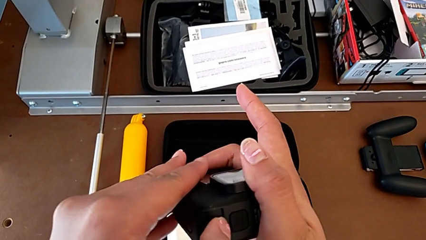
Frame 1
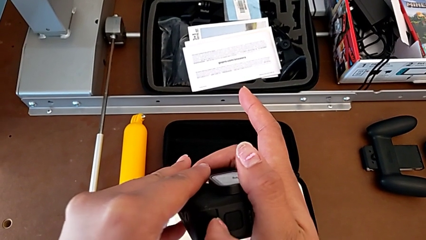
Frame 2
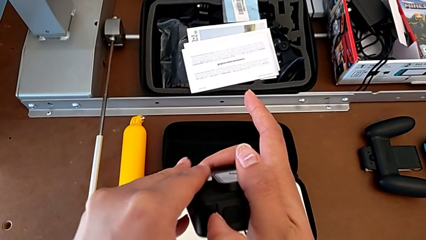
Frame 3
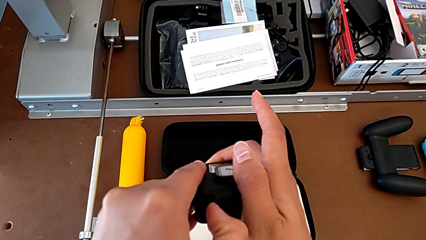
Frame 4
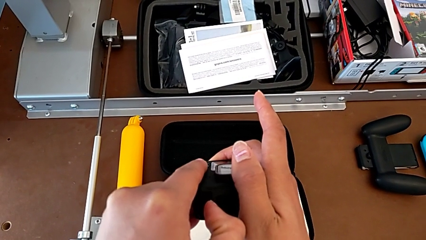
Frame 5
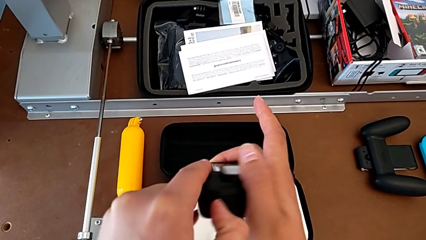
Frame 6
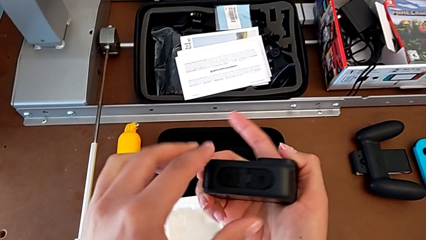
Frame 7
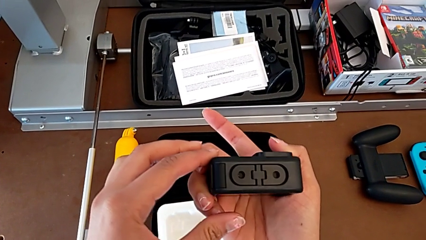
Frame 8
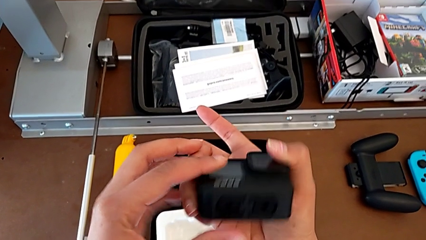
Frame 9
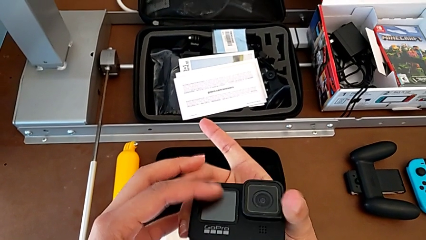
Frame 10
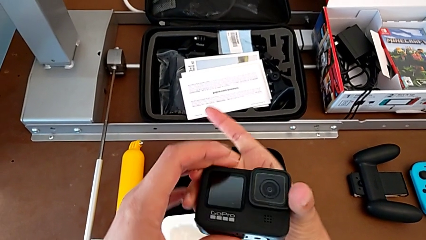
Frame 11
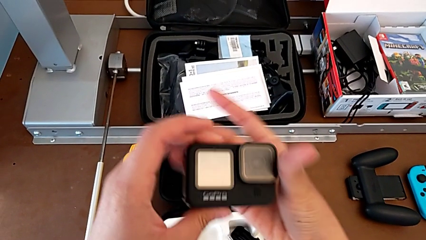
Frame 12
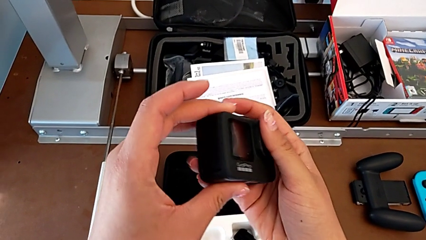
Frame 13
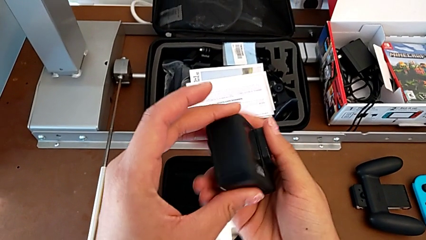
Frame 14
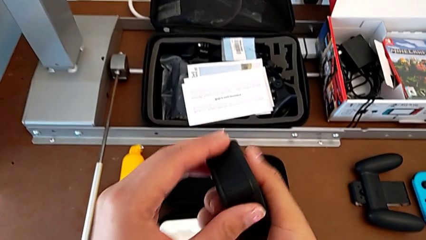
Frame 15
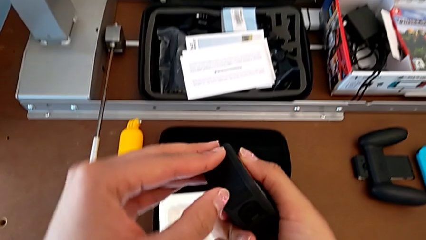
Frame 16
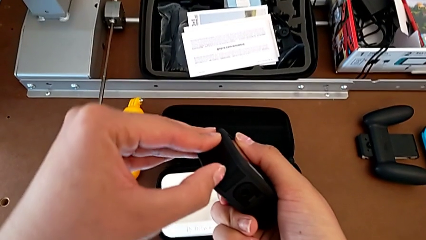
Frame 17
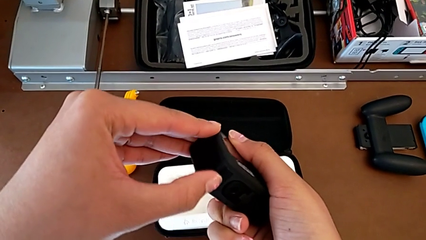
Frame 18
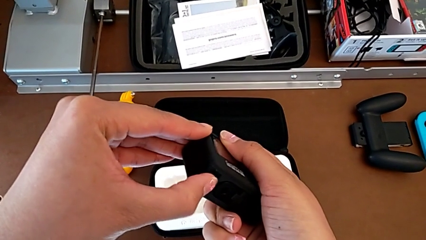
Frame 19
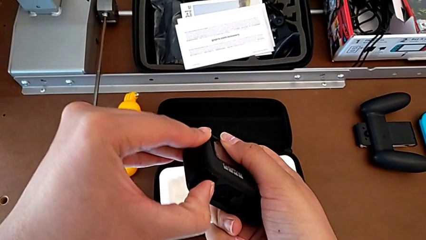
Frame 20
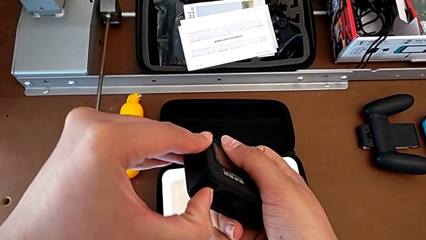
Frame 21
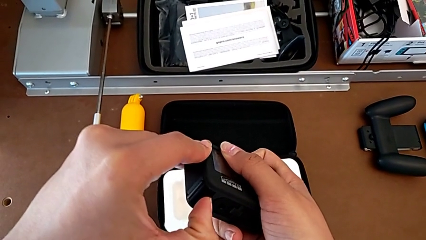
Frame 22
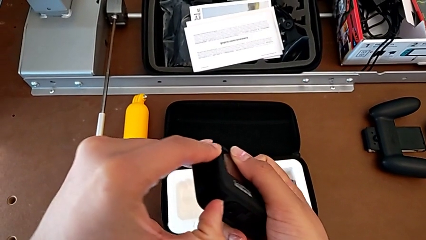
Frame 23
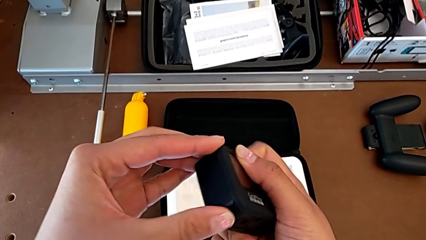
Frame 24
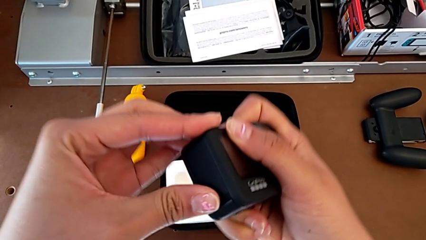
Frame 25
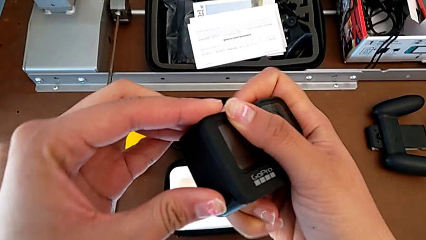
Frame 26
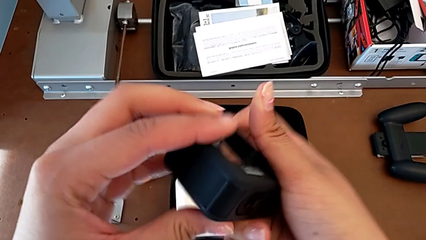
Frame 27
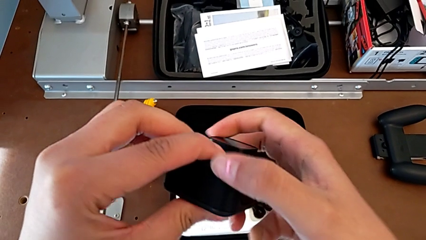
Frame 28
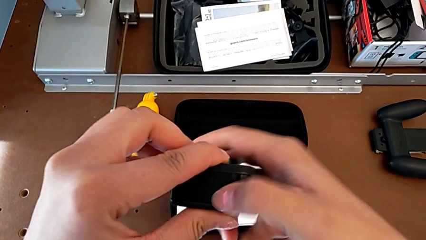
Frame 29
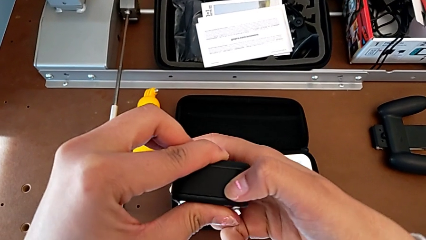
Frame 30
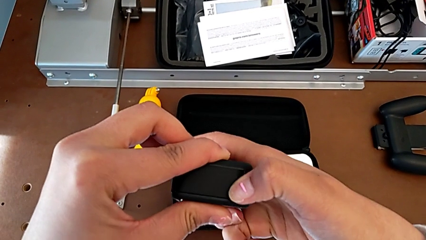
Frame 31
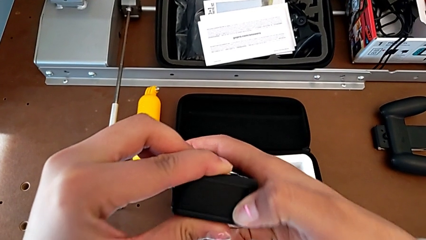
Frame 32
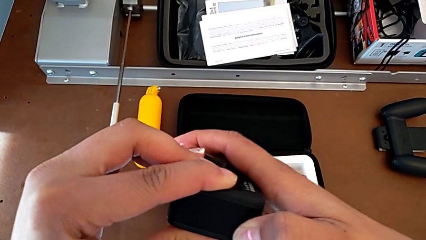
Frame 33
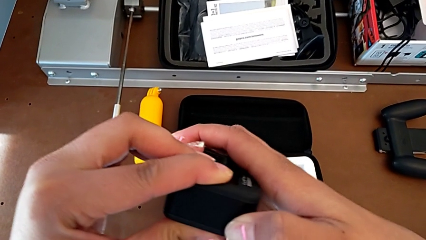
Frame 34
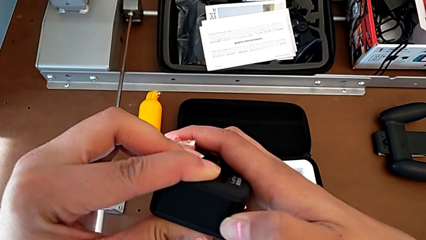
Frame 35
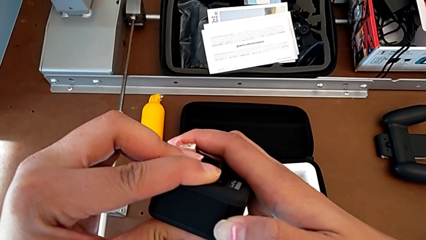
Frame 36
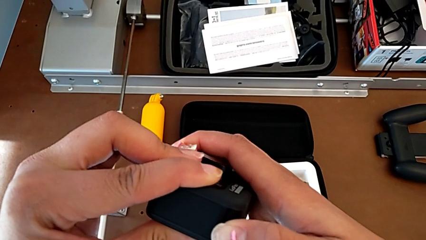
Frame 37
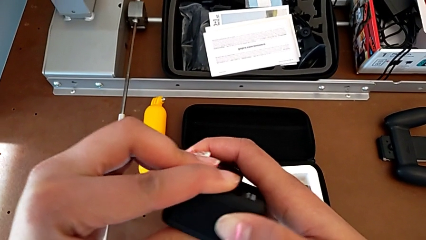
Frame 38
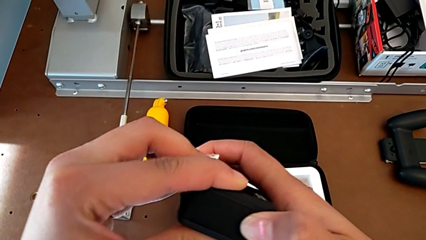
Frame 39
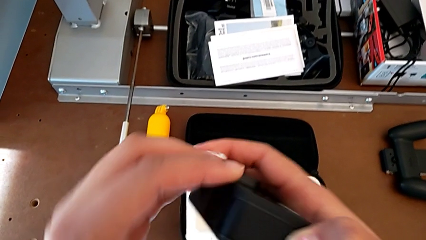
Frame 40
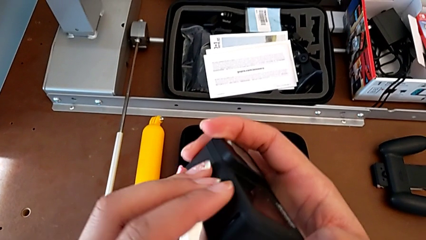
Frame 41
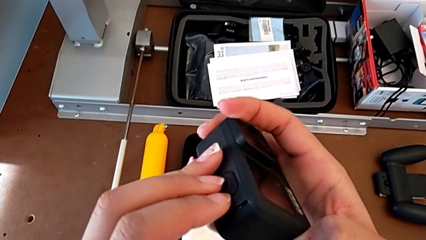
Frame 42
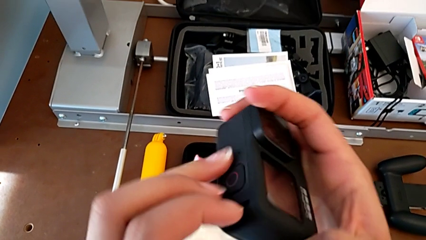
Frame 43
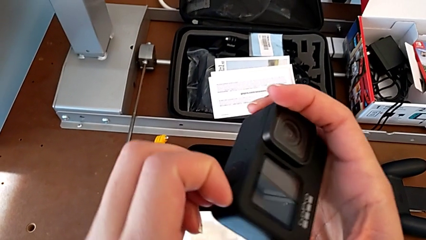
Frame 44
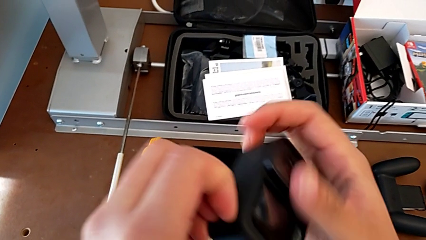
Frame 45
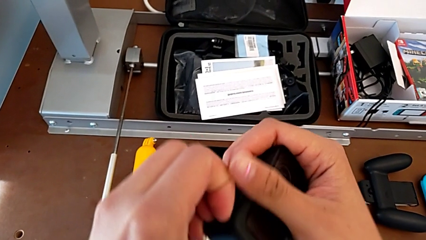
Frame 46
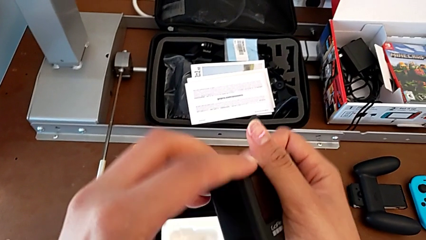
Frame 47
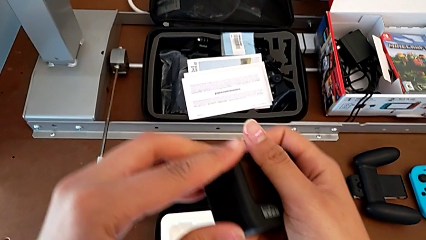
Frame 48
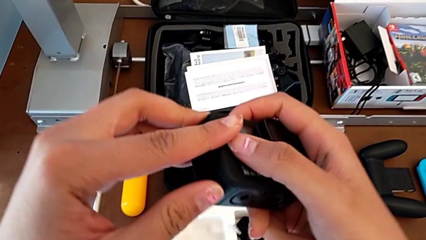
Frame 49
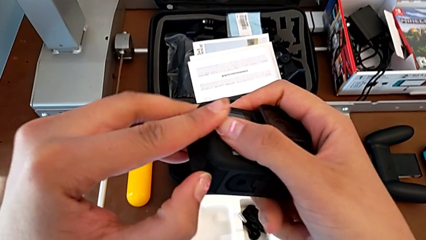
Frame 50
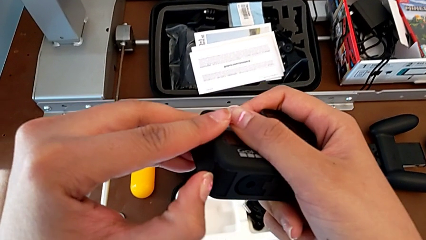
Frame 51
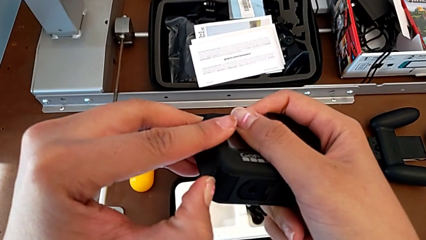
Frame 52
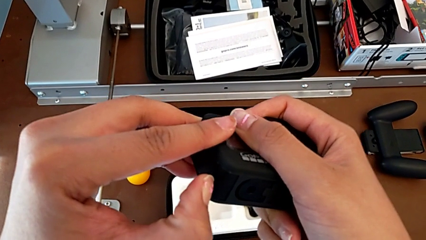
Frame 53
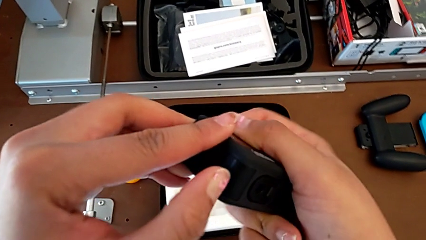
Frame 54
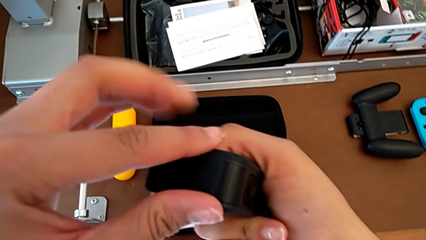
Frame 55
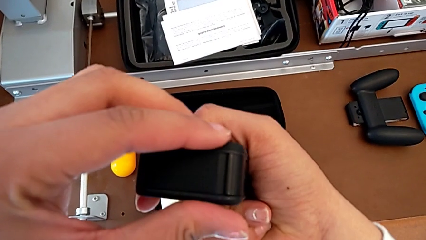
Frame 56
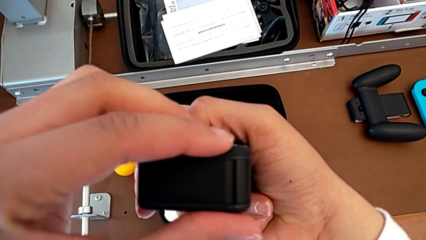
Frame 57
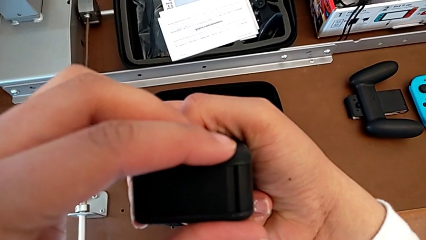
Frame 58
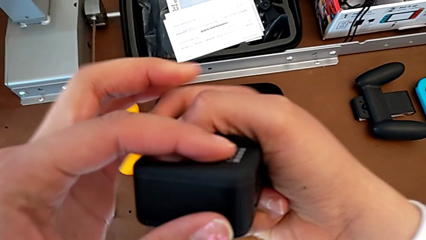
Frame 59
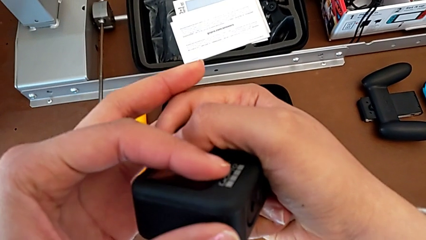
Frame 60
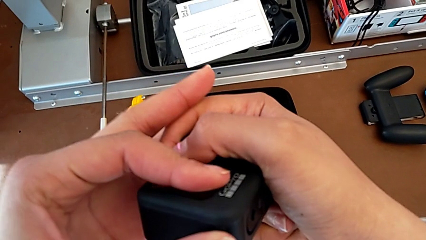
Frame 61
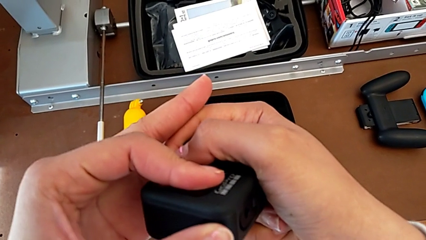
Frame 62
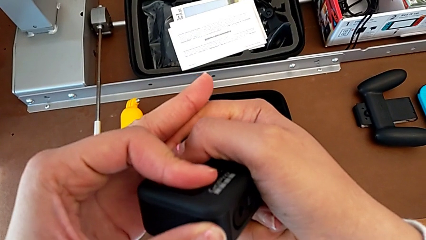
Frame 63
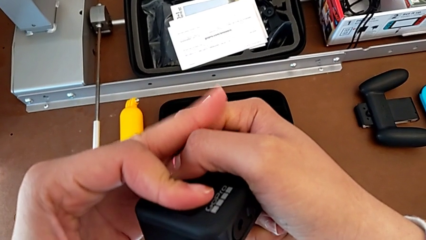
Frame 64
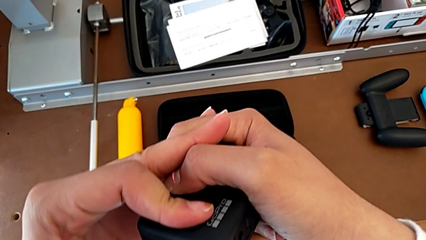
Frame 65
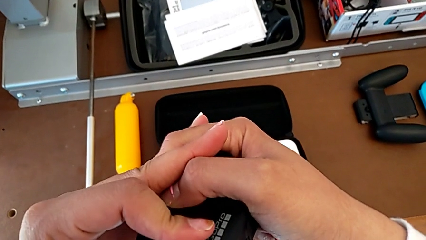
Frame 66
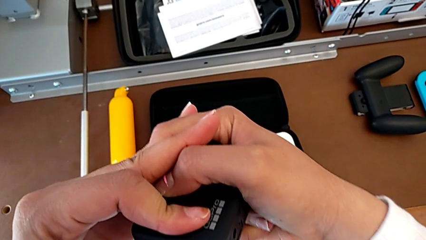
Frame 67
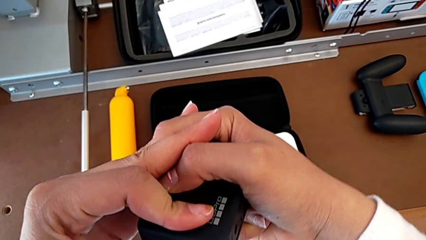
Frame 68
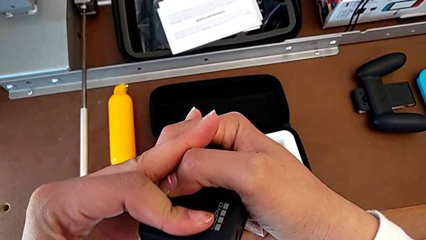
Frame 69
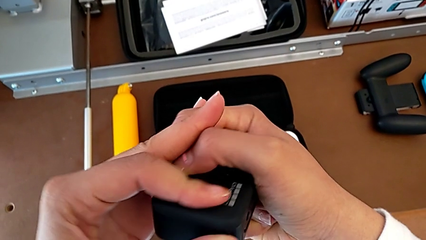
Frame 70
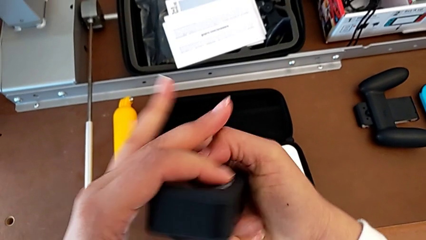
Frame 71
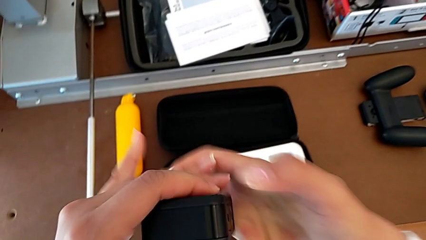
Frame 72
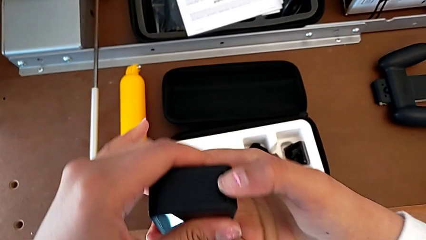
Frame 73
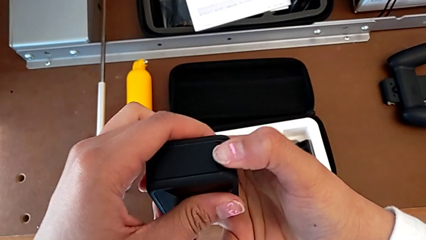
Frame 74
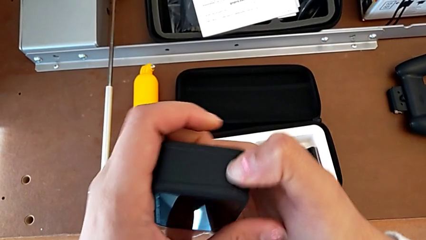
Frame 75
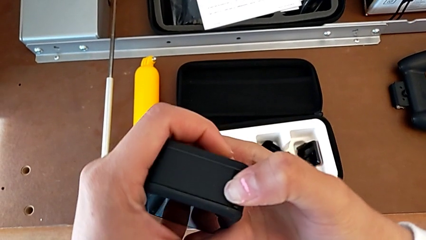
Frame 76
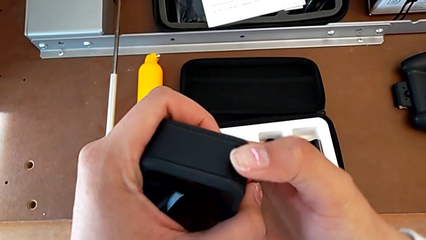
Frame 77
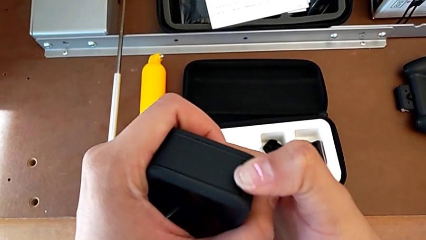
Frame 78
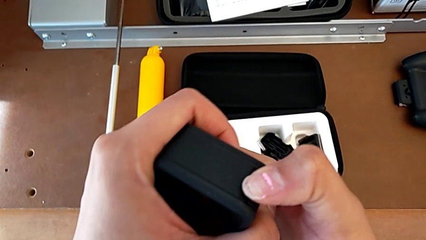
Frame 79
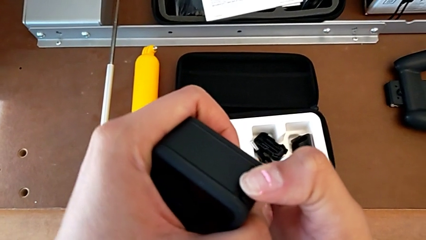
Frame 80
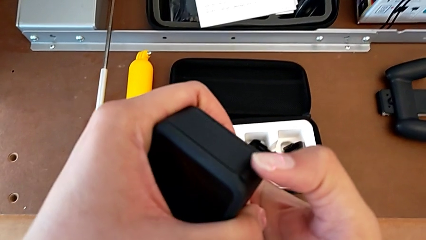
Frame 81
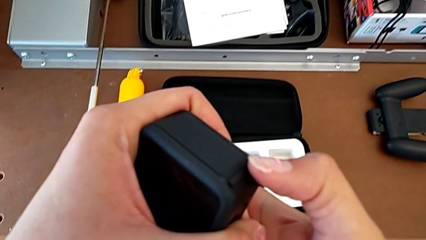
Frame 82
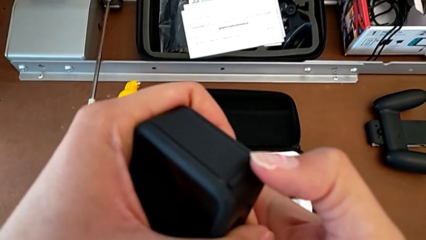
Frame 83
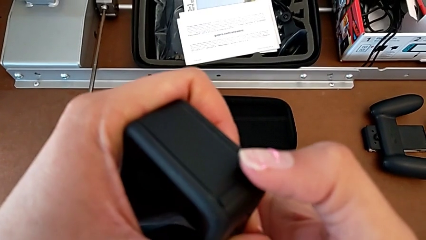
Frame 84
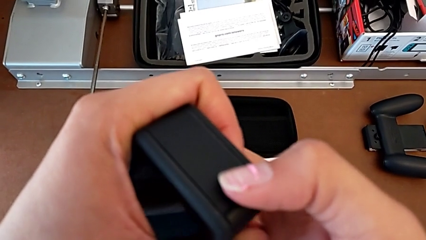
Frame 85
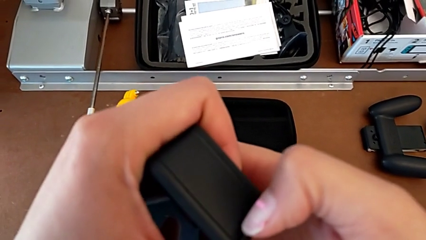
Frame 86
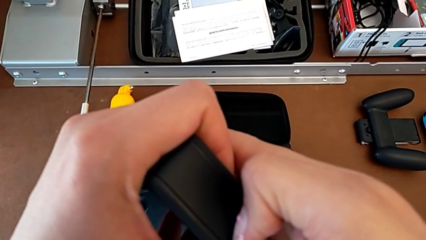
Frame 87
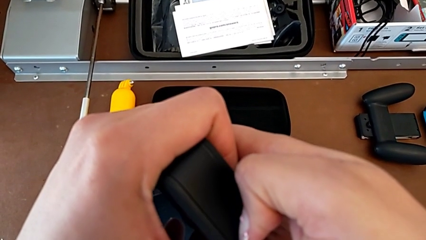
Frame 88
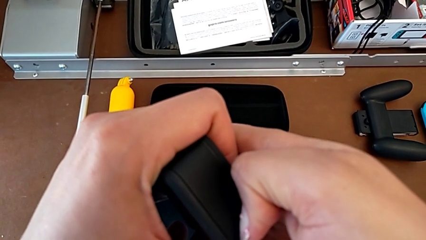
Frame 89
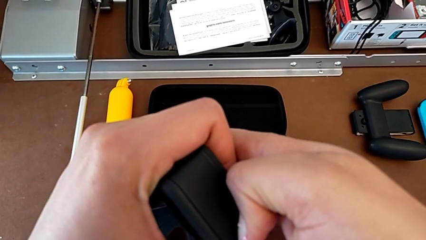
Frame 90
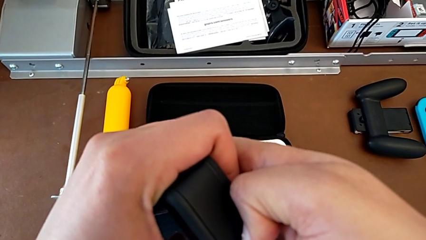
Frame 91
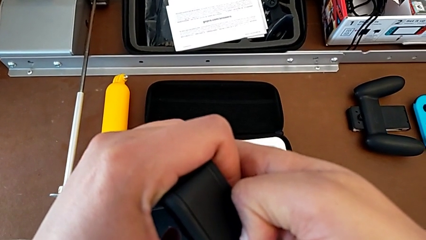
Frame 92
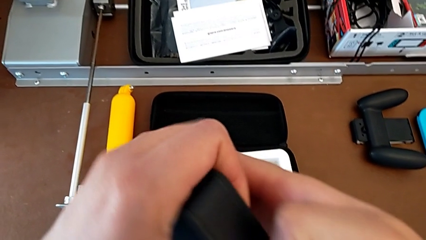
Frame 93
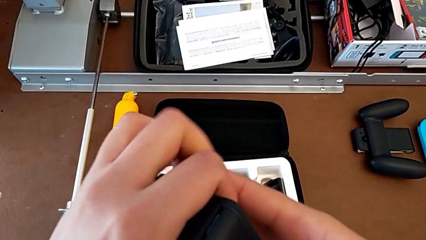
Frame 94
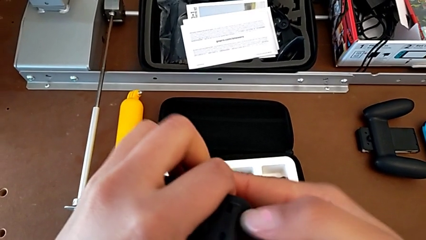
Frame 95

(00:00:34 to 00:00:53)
The camera wearer is changing the battery regularly. They inspect the GoPro, press the battery door, grab it, push it and pull it.
